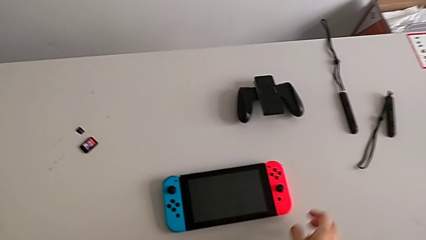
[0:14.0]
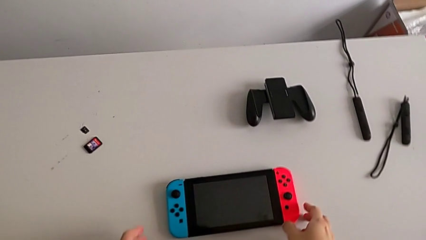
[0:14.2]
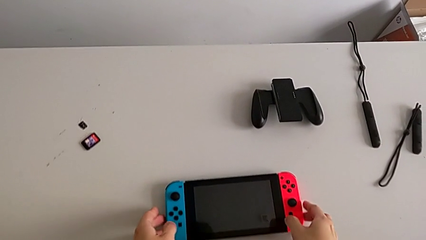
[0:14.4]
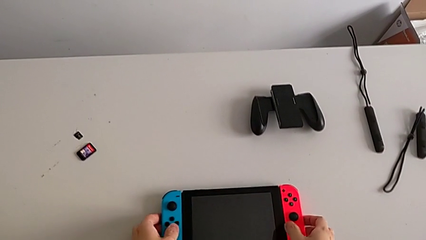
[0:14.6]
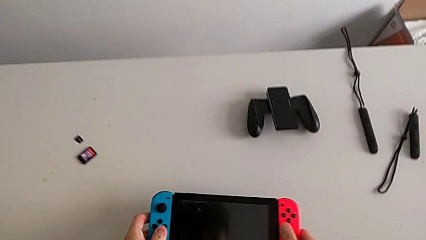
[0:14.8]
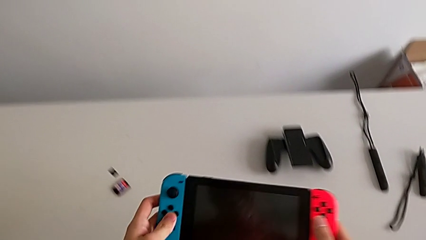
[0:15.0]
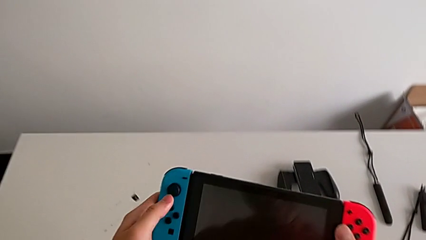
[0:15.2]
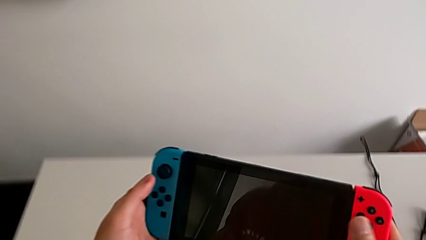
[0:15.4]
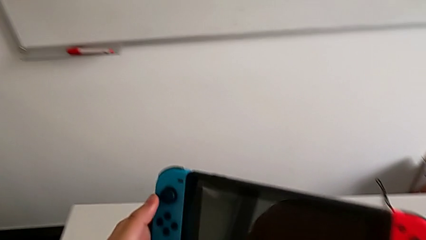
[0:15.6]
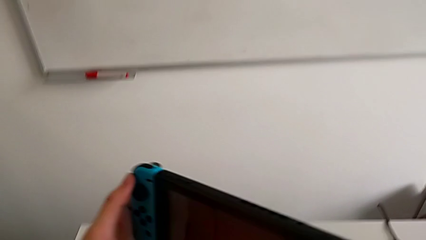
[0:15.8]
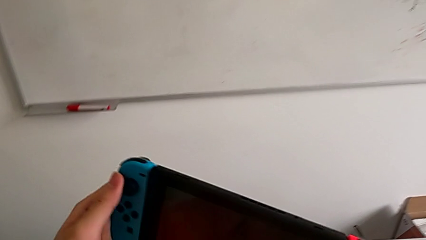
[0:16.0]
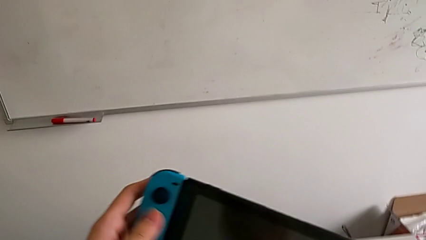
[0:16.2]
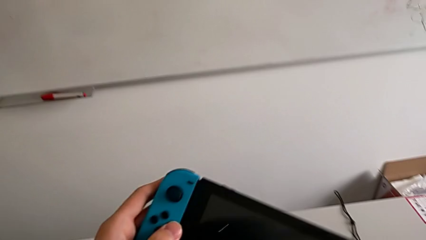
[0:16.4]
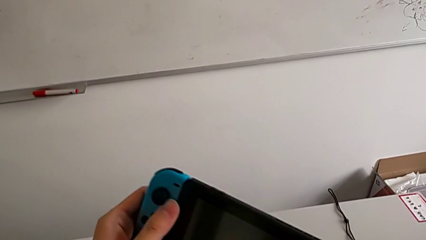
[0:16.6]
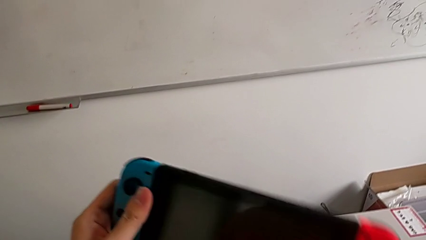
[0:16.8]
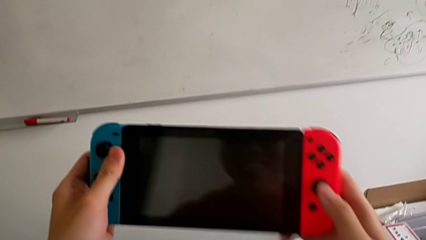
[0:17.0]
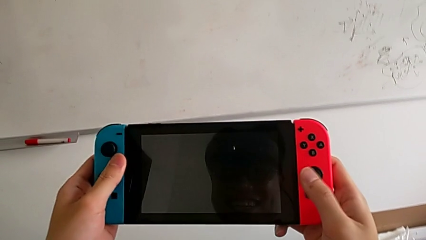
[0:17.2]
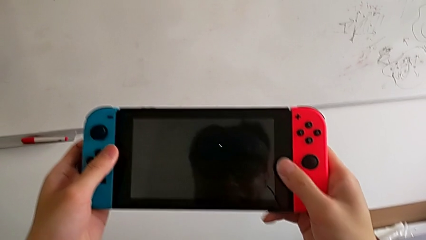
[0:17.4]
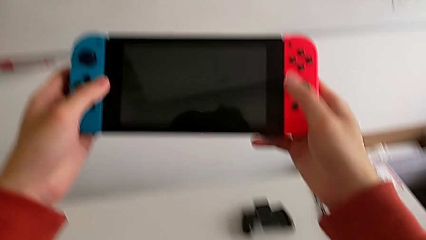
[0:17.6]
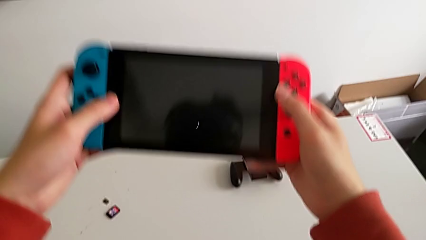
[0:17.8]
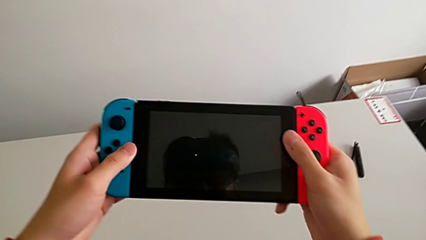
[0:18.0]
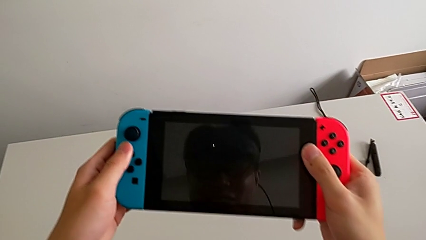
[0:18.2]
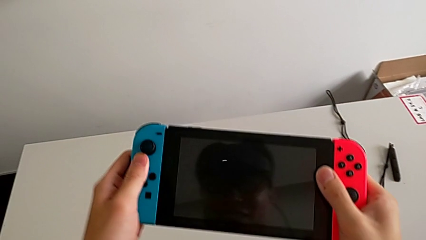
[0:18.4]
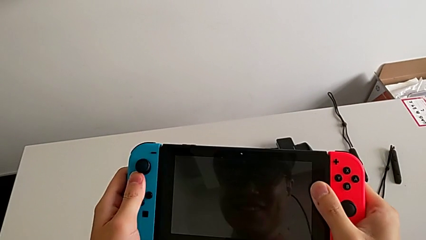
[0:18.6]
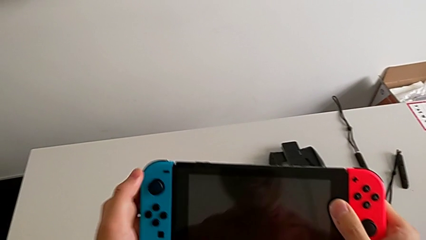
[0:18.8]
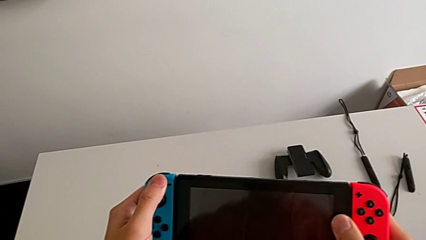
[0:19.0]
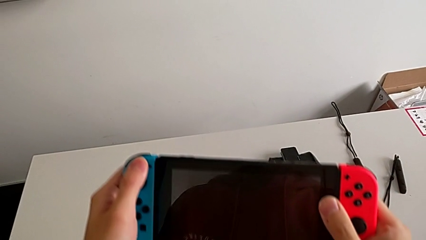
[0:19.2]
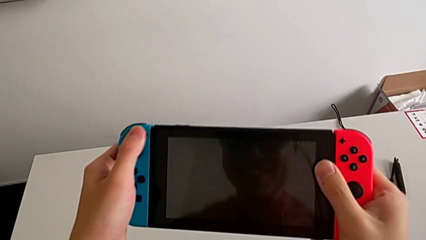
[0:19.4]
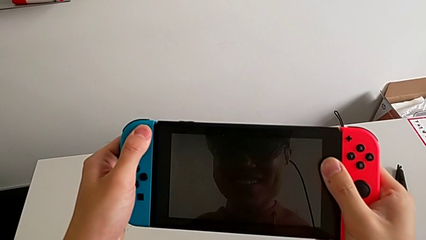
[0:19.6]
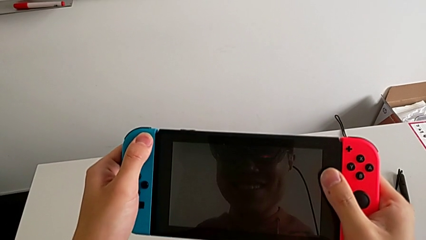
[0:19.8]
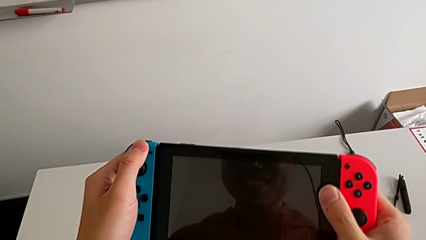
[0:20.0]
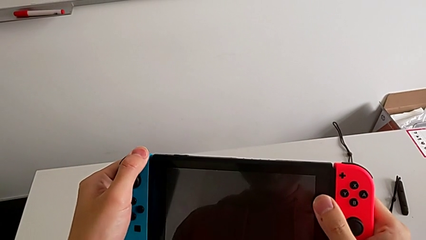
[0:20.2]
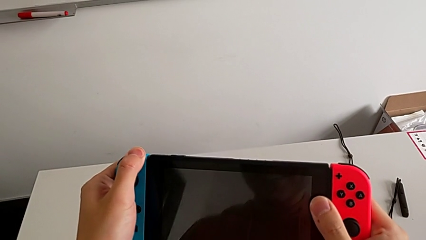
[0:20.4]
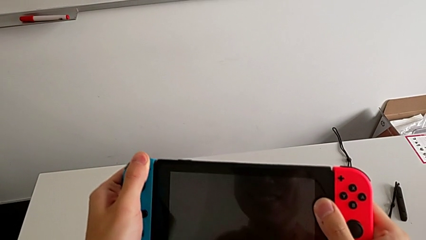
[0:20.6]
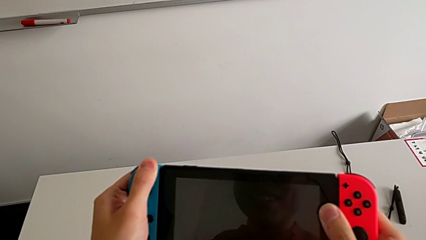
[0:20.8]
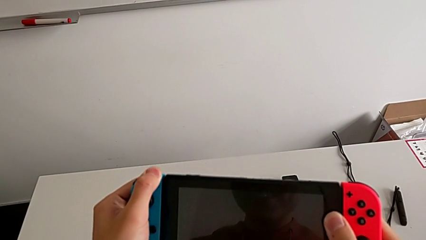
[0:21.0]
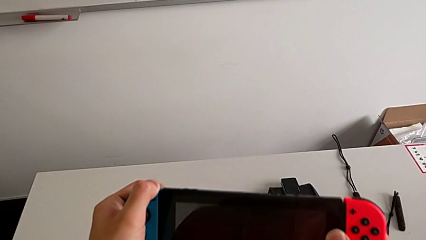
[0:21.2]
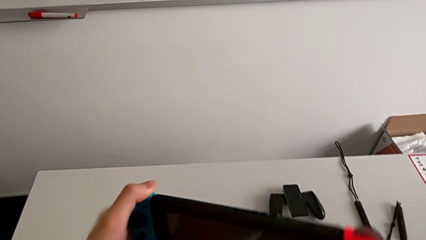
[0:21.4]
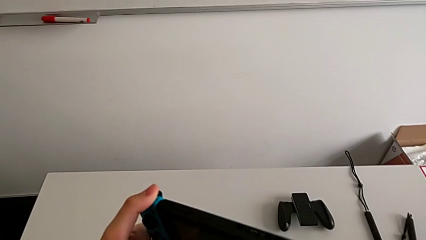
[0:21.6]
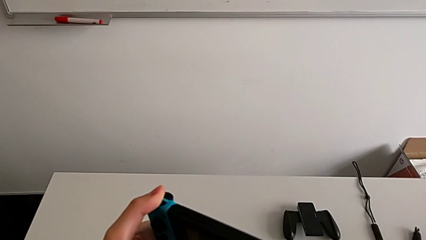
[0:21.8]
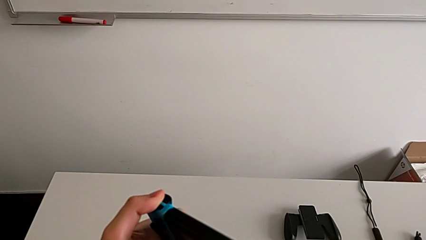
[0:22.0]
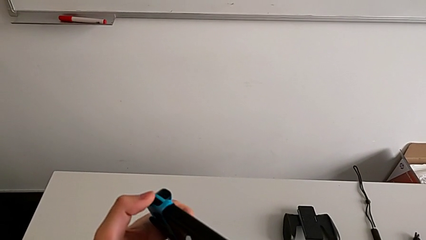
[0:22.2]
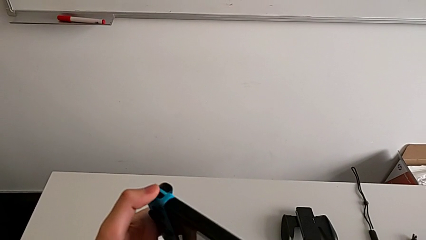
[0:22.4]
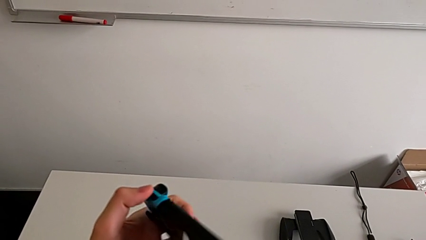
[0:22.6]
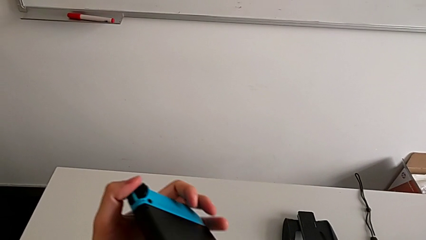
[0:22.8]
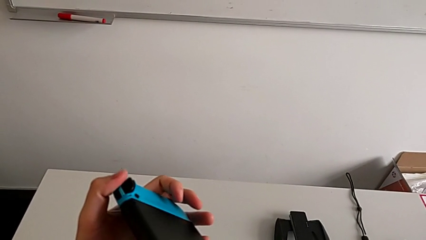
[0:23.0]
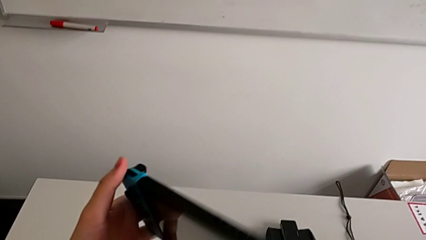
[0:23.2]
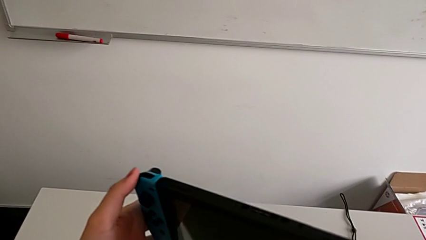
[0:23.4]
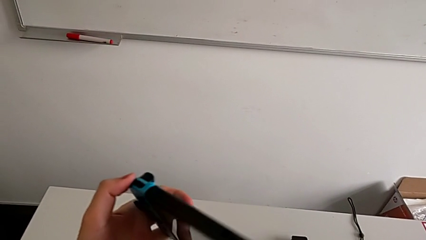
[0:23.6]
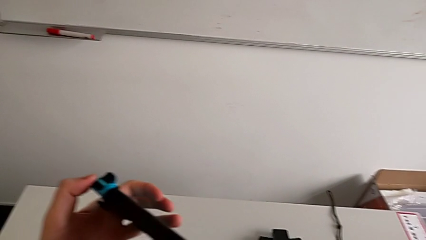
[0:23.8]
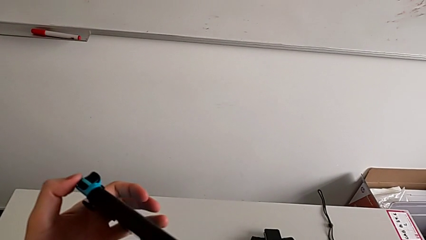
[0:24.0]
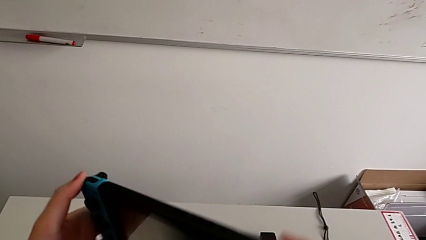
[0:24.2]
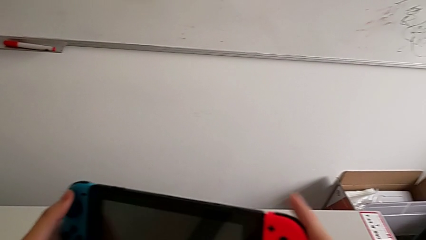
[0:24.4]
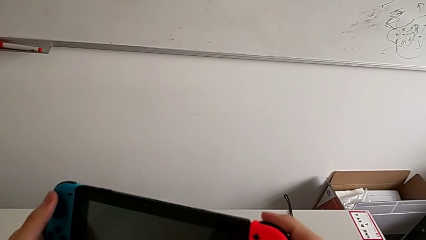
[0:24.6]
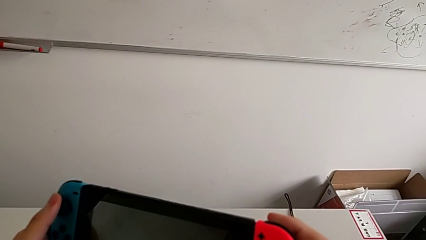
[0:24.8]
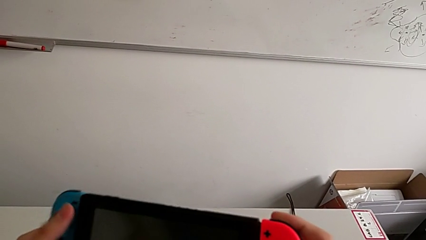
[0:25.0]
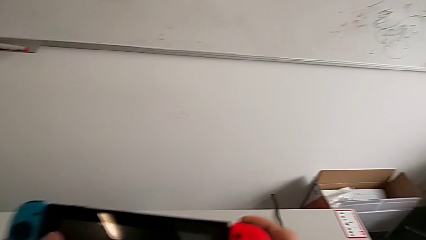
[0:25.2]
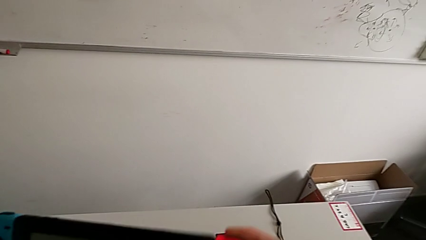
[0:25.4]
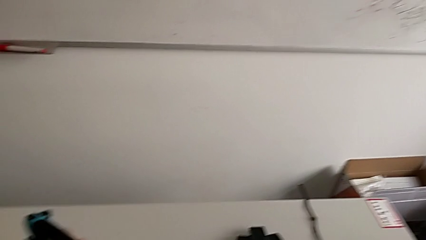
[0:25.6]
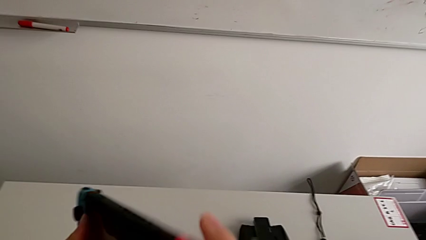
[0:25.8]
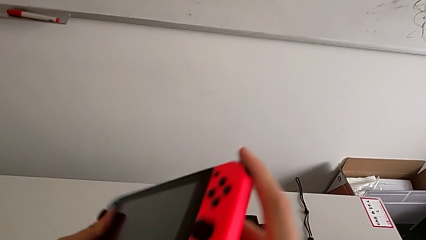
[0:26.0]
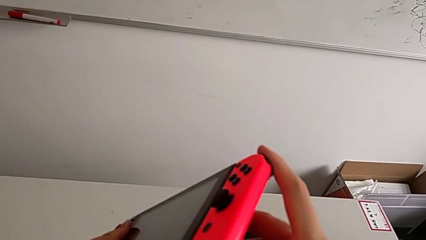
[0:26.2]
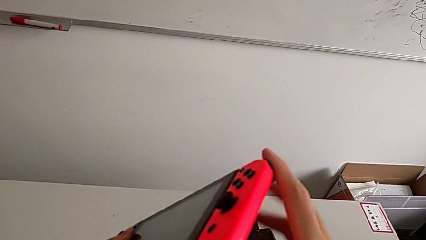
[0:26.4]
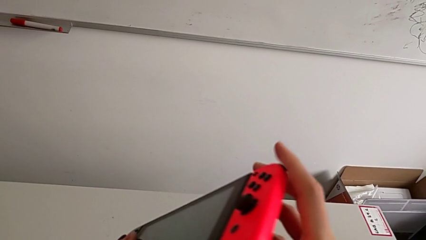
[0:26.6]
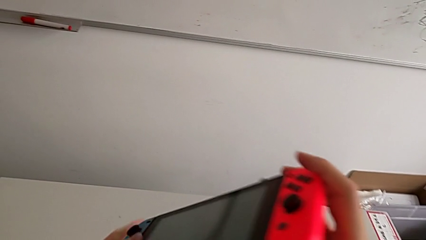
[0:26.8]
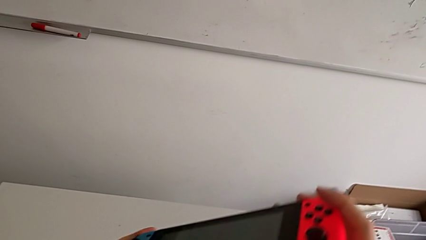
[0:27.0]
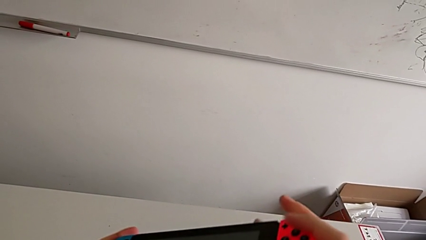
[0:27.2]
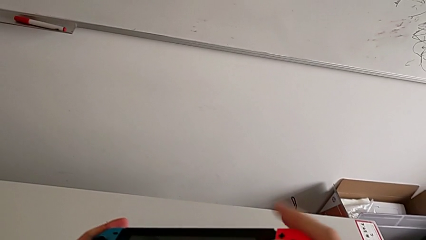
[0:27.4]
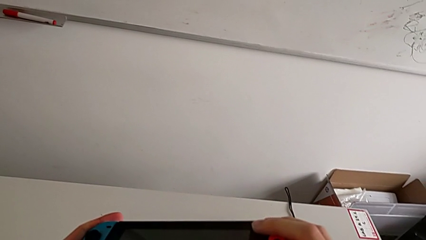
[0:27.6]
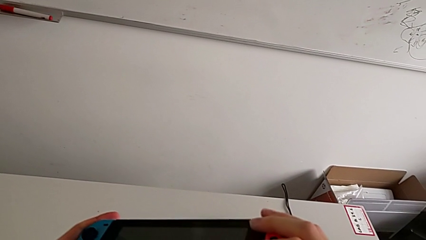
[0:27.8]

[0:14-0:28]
The camera wearer inspects the Nintendo Switch. They grab the Nintendo Switch, press the button and press the Joy-Con controller twice.

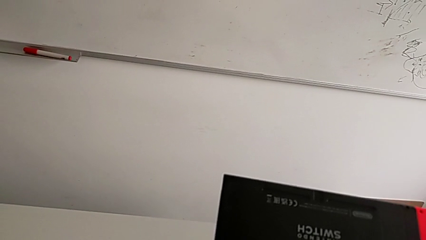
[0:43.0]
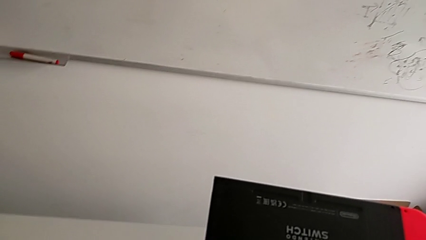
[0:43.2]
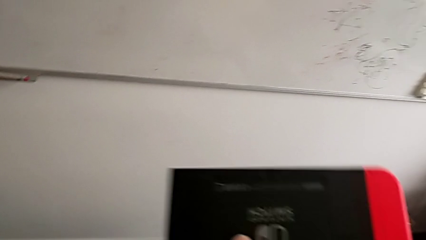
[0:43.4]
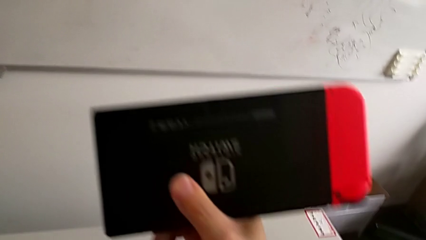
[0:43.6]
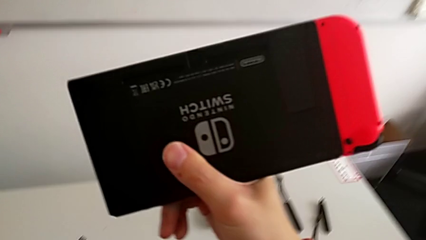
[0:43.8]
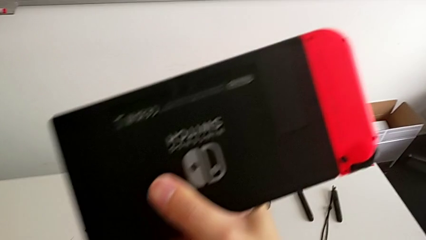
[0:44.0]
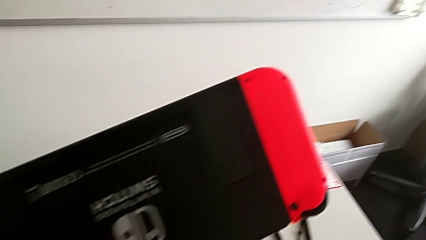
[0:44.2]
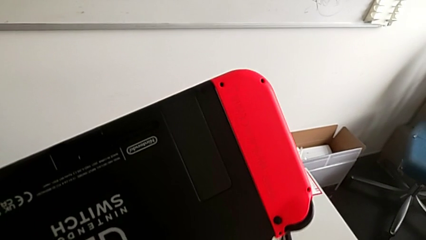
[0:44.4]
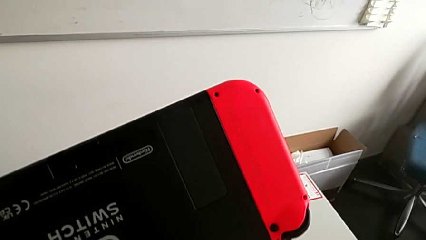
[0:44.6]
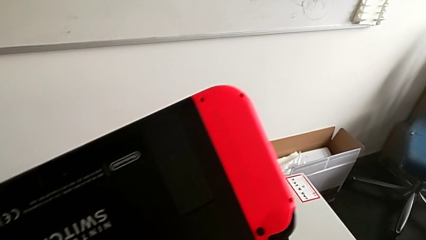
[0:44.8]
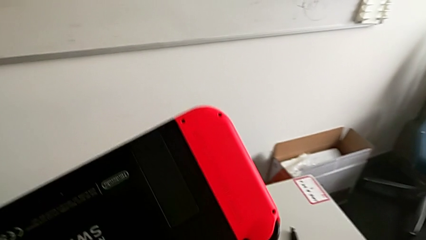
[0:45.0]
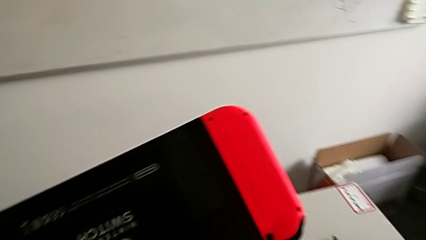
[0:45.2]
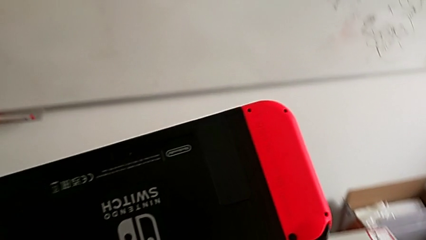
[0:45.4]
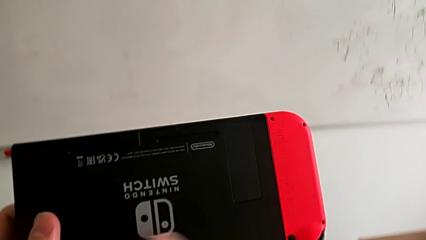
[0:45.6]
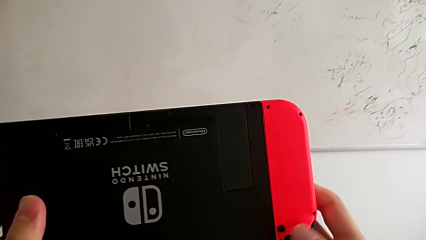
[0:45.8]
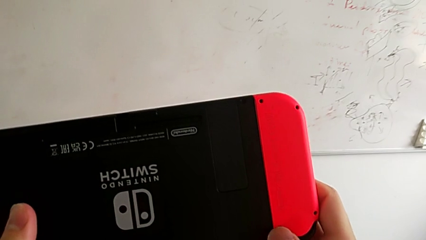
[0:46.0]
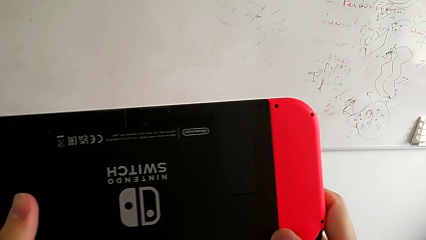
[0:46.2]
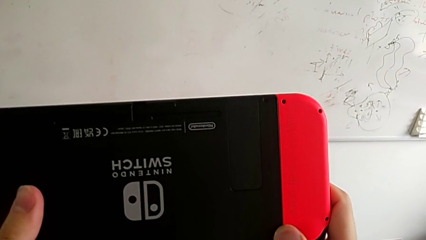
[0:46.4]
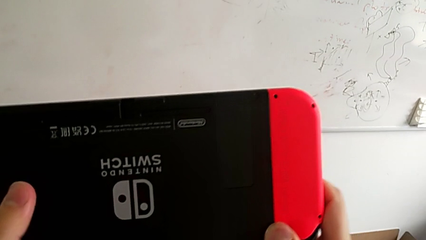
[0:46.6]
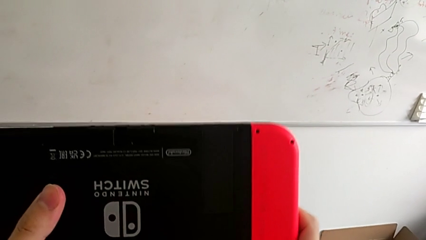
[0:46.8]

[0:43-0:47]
The camera wearer is removing the controllers. They grab the black Nintendo Switch and press the button.
